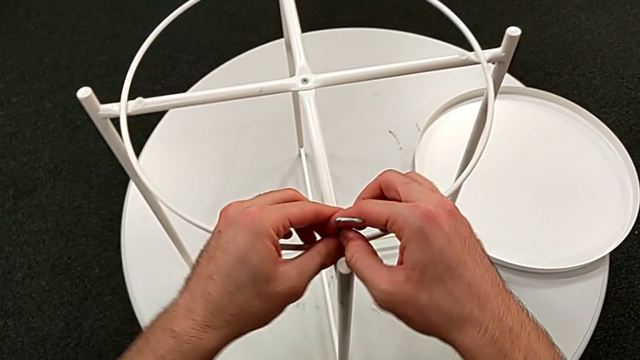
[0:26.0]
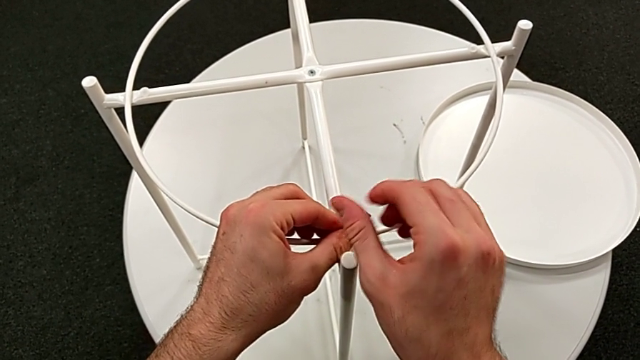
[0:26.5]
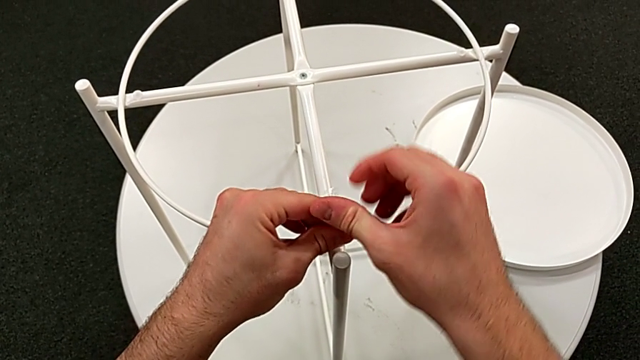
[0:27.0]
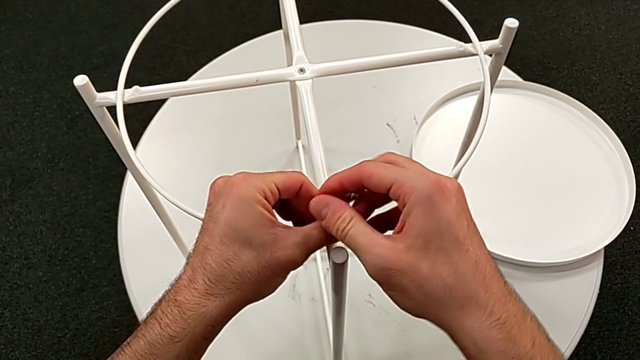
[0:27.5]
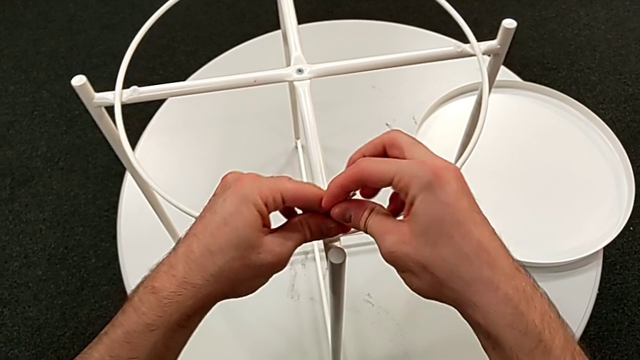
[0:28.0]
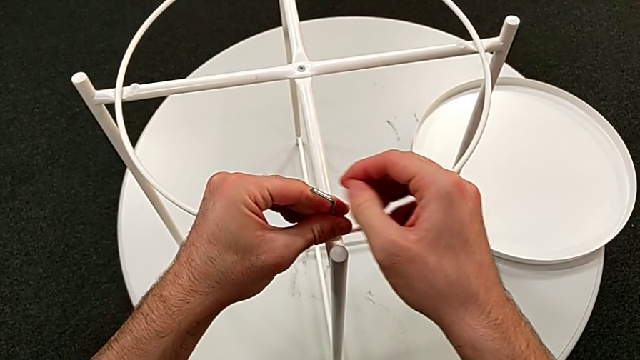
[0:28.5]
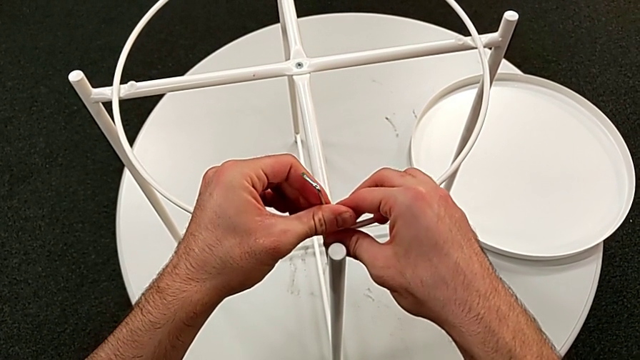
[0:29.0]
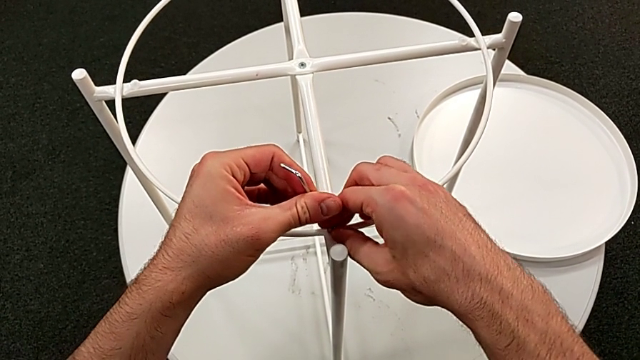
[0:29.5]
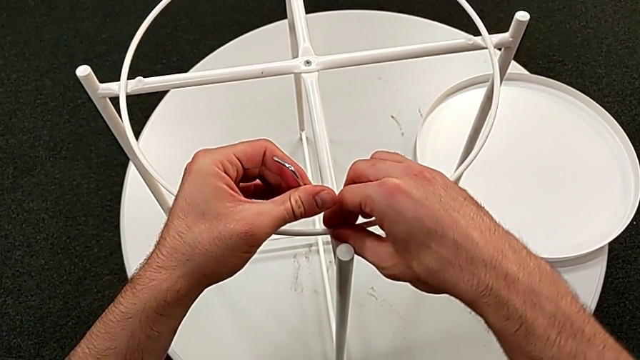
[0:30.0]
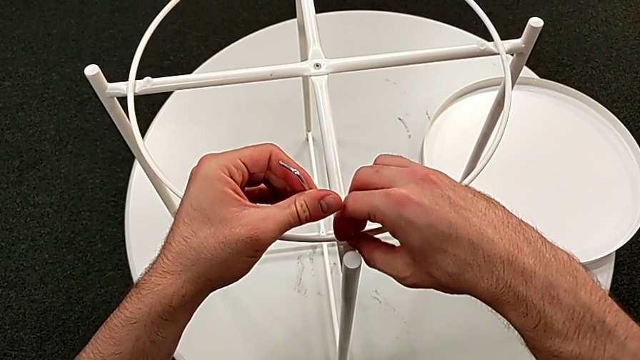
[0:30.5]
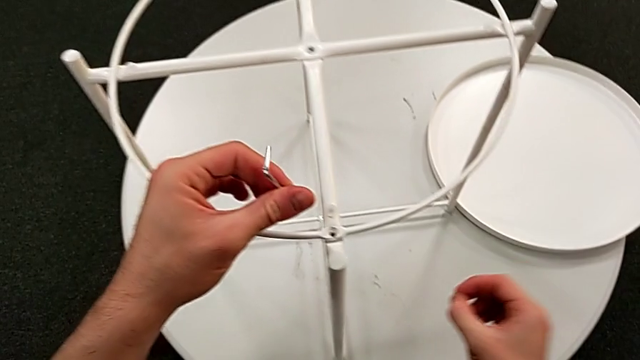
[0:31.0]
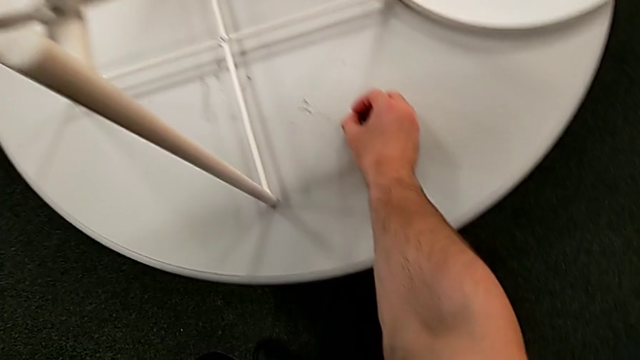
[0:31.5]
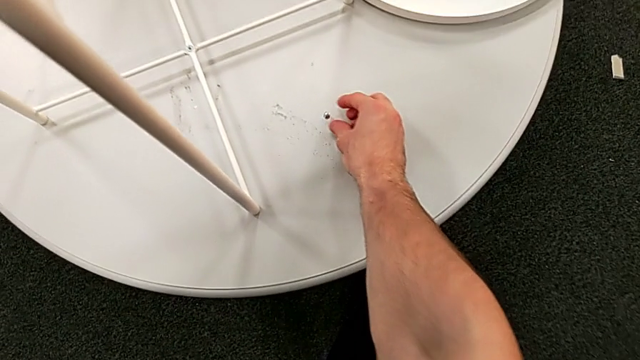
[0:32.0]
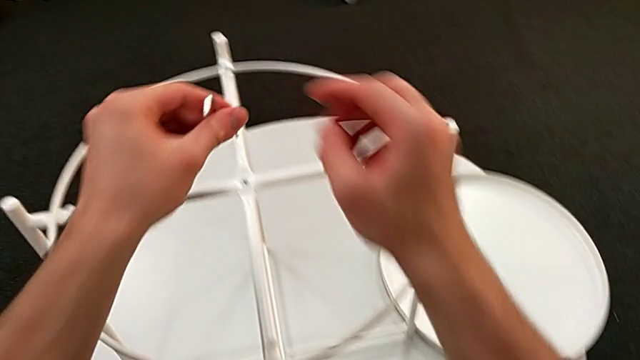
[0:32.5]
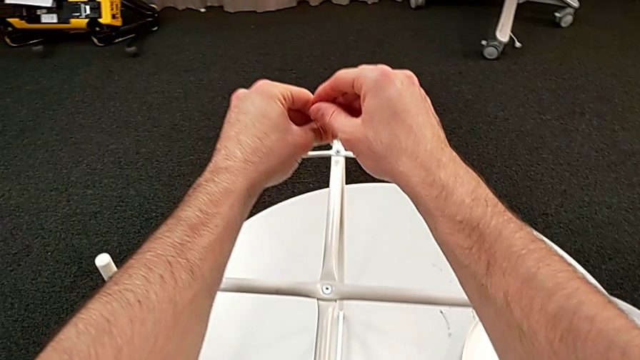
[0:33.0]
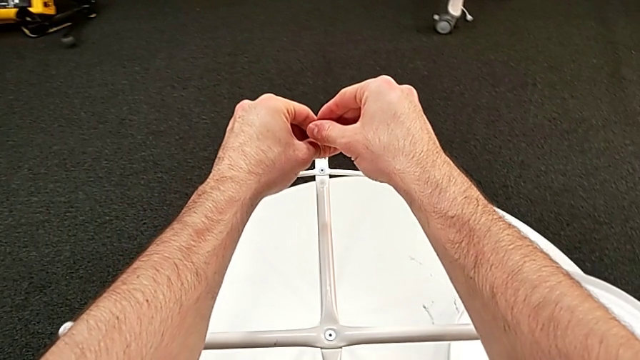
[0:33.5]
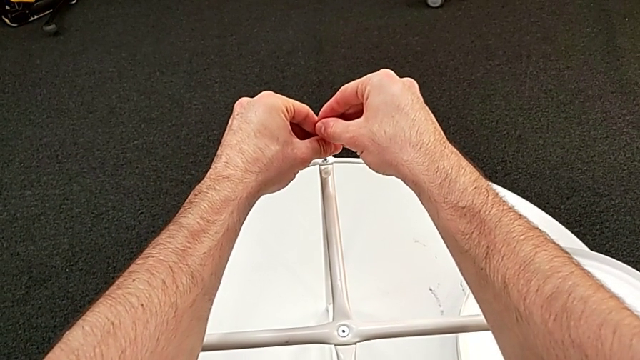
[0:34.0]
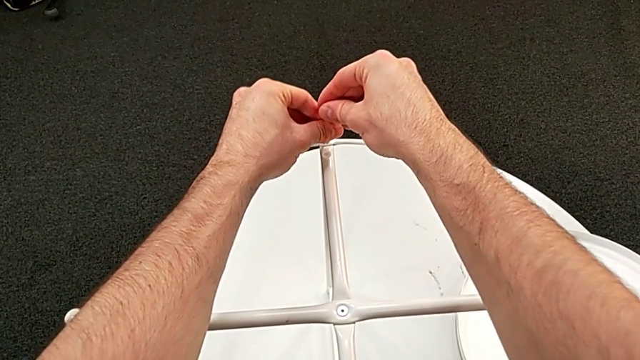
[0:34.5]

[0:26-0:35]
The camera wearer is disassembling the table's circle. They unscrew the hex socket head, withdraw the Allen wrench with the left hand, unscrew the hex socket head with the right hand, disassemble it, place it, approach the hex socket head and insert the Allen wrench.

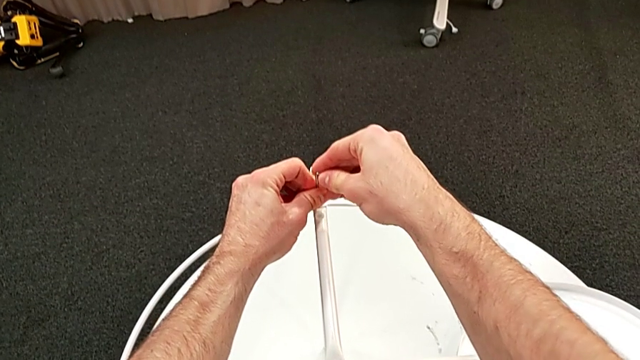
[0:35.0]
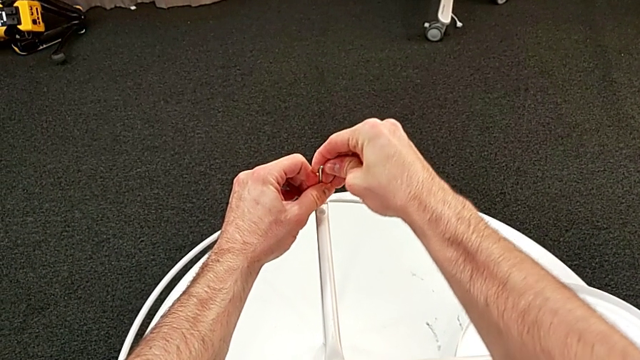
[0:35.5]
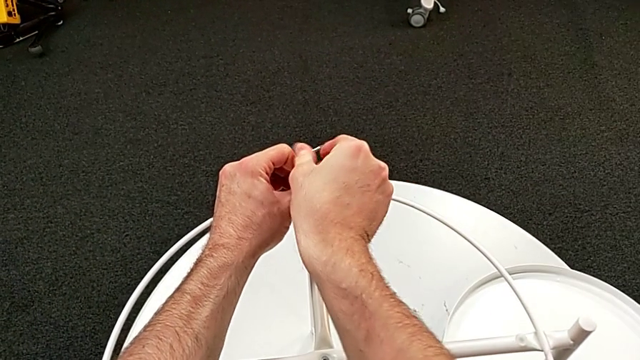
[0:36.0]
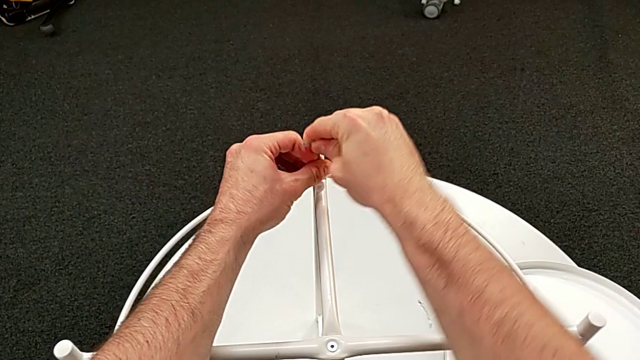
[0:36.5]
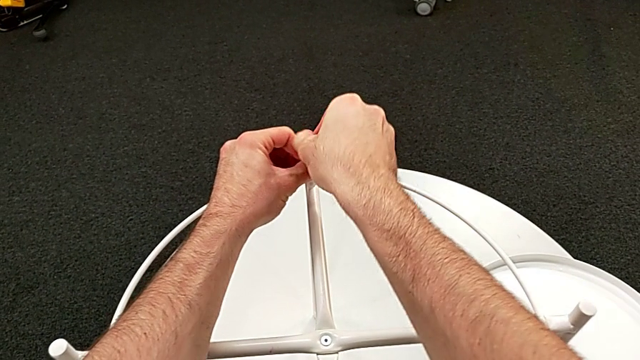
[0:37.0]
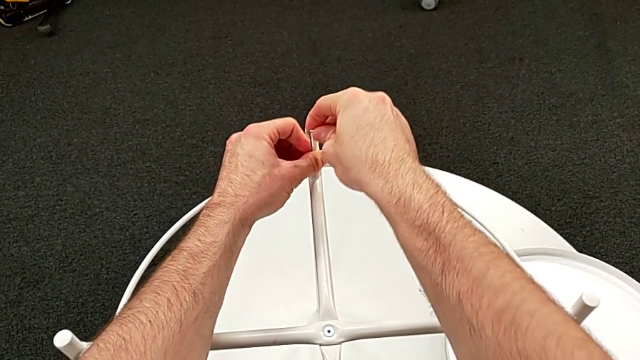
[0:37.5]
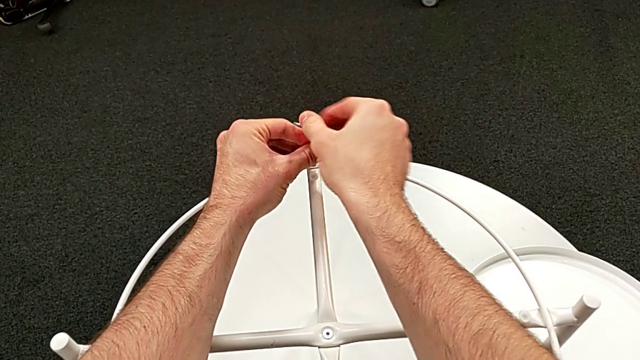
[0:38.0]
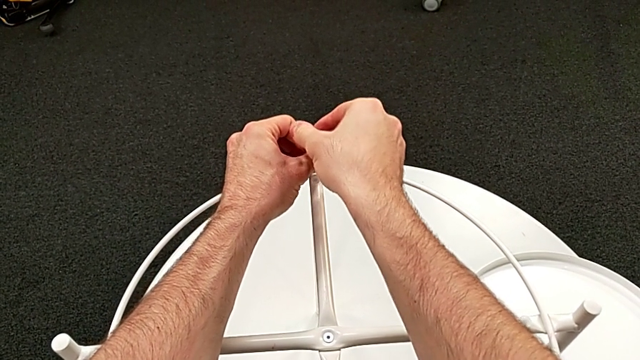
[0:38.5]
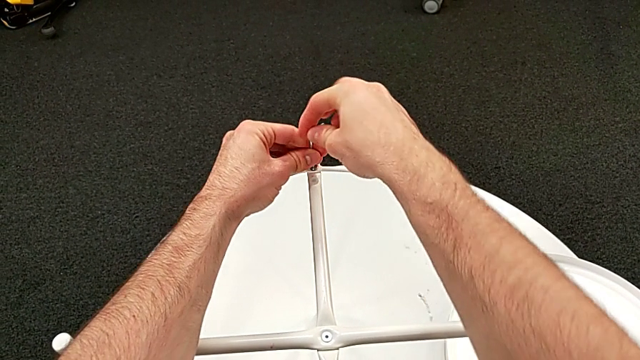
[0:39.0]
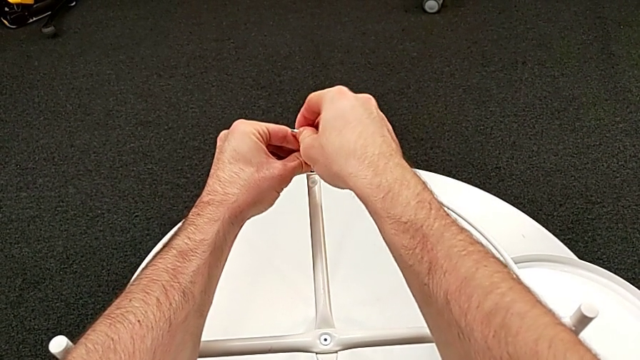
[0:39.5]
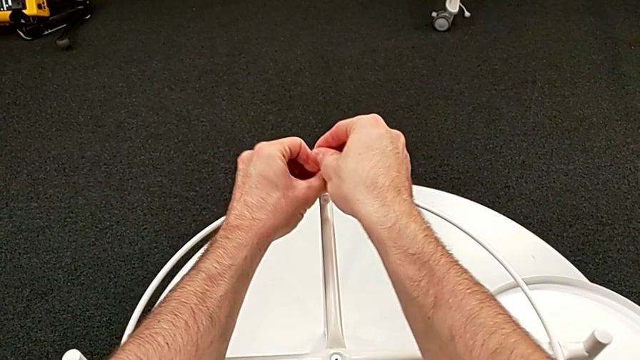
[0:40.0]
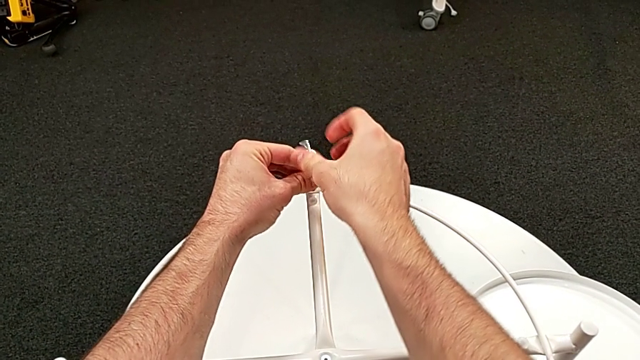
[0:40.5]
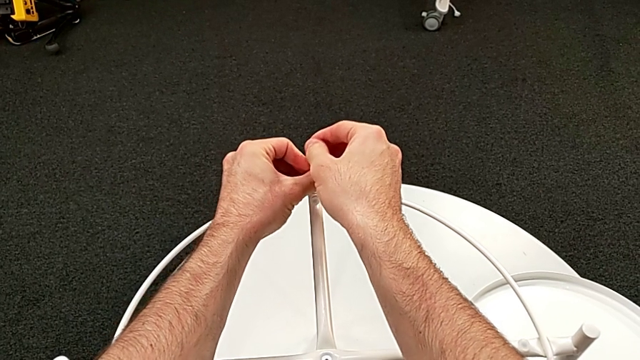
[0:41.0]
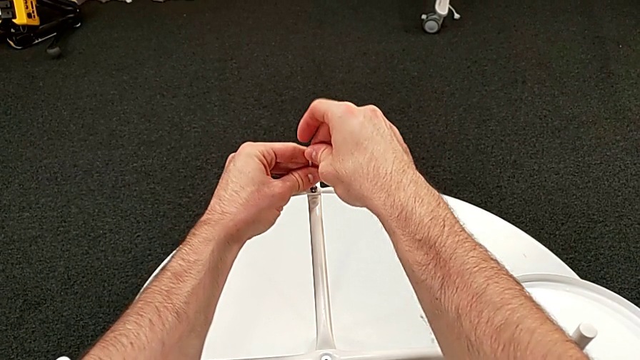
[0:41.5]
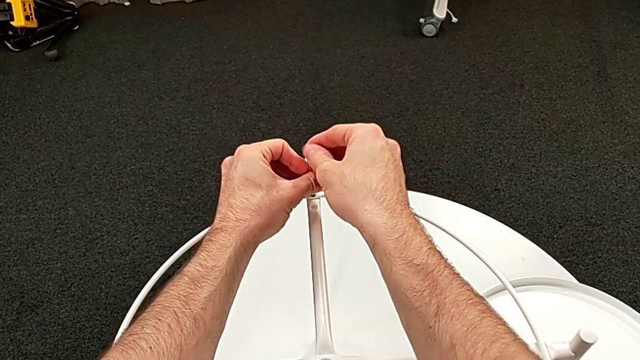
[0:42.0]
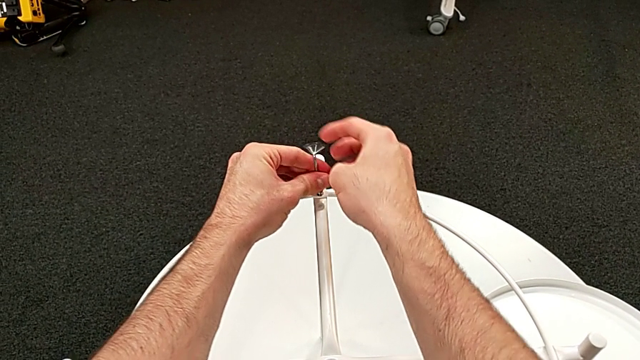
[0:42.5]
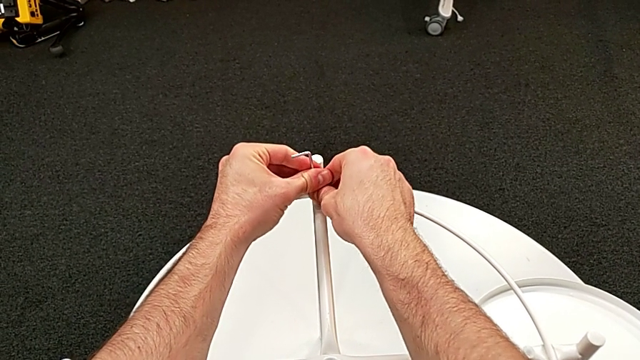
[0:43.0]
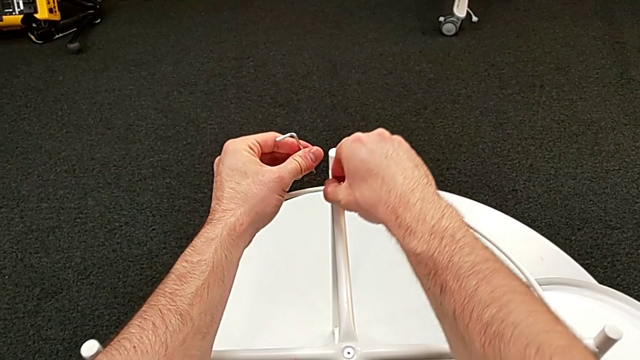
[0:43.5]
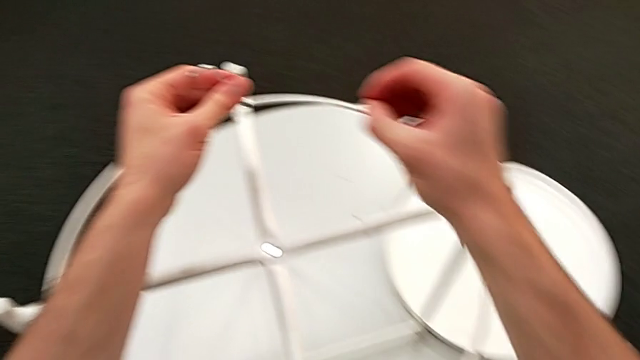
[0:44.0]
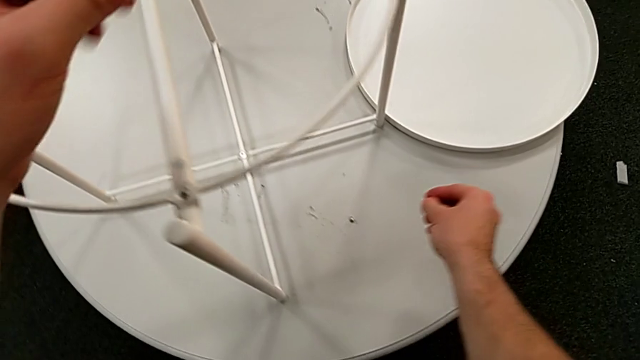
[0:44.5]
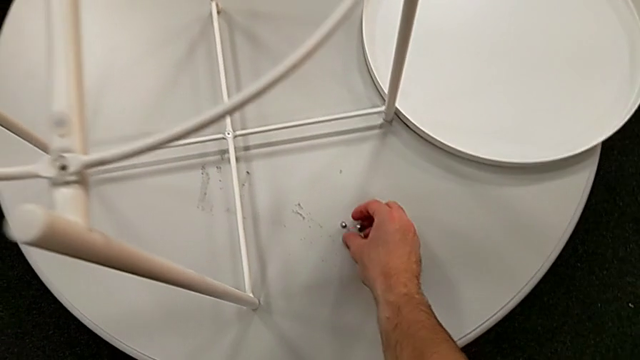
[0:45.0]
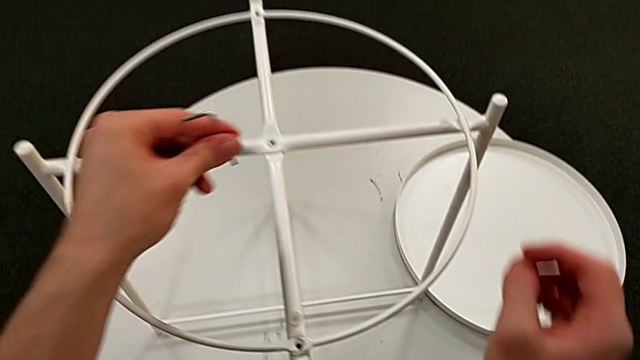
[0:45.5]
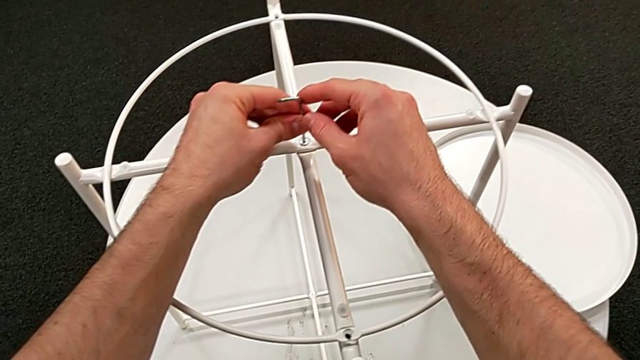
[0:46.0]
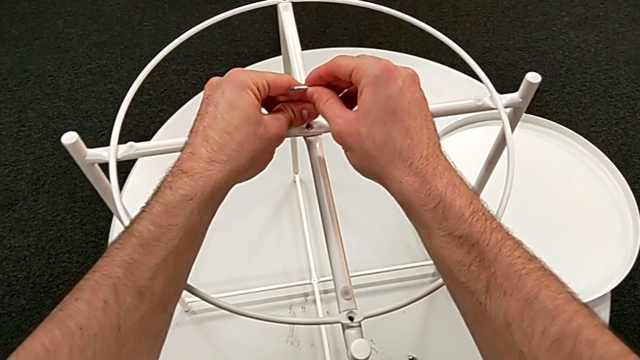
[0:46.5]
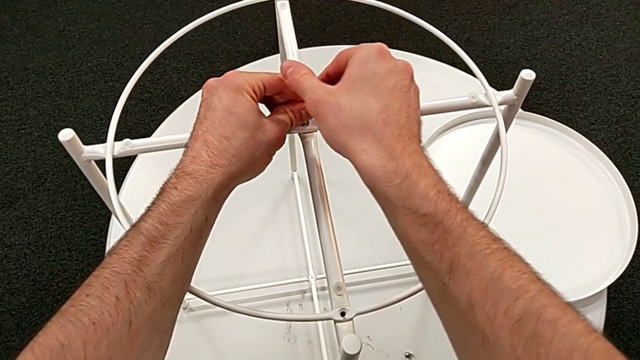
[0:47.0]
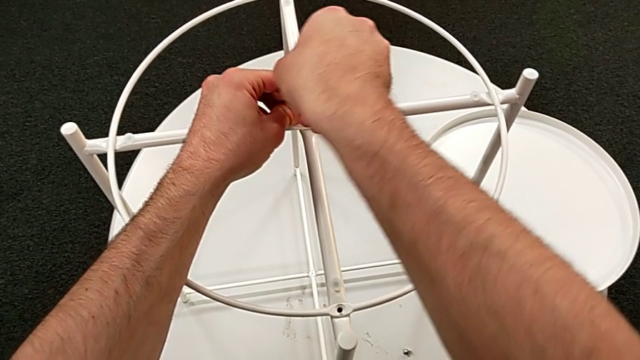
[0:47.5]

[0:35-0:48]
The camera wearer is disassembling the table's circle. They unscrew the hex socket head, withdraw the Allen wrench with the left hand, disassemble the hex socket head with the right hand, place it, approach the hex socket head and insert the Allen wrench.
